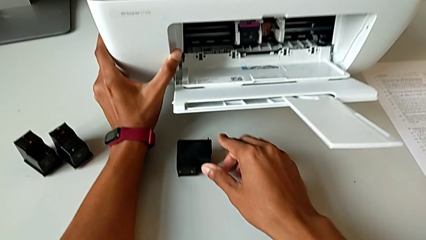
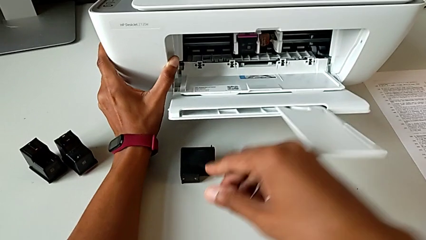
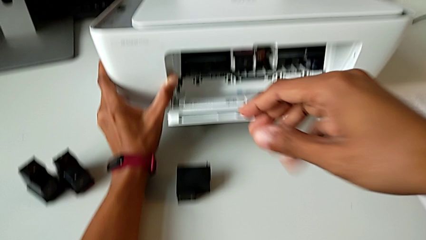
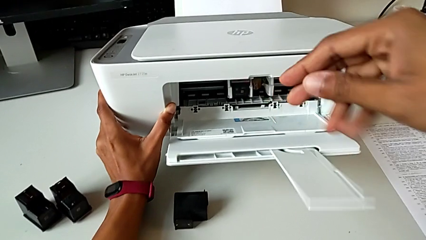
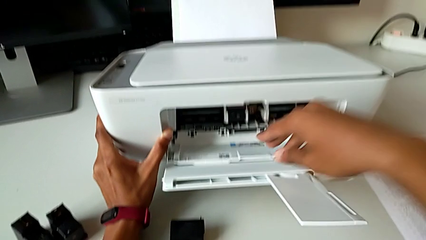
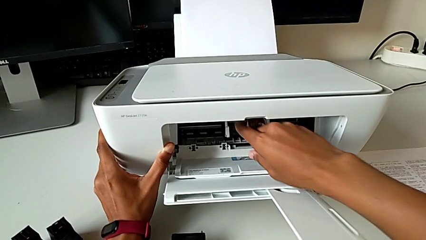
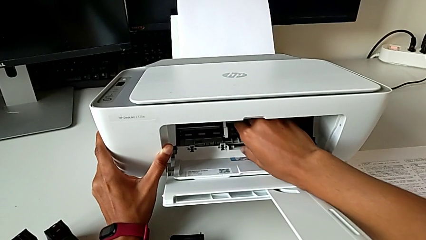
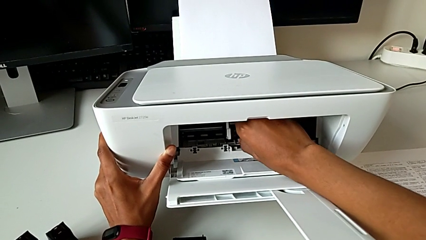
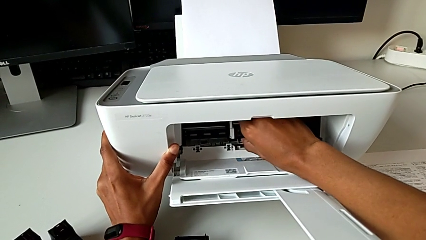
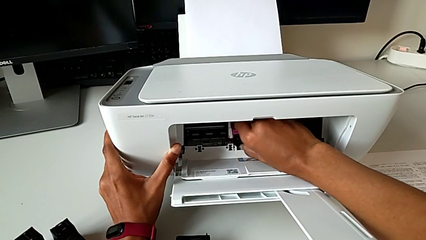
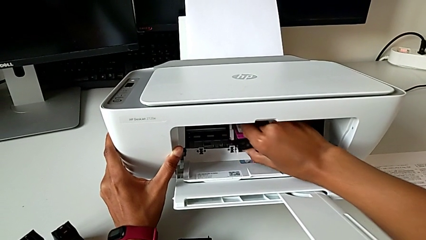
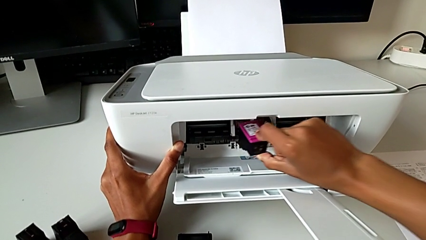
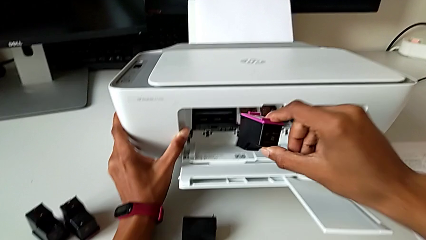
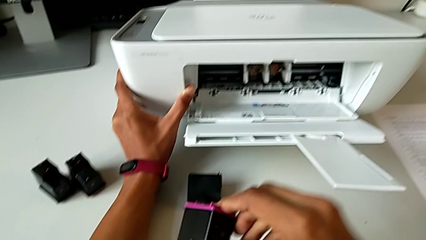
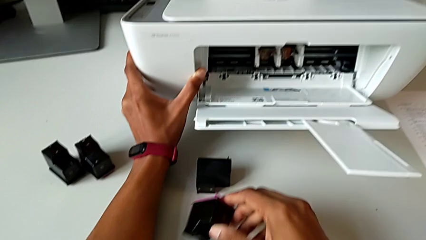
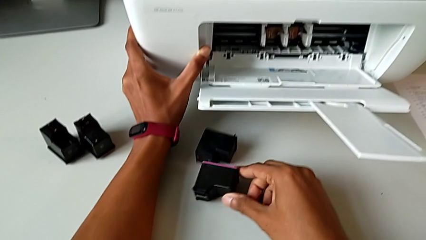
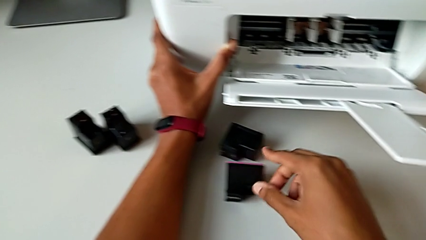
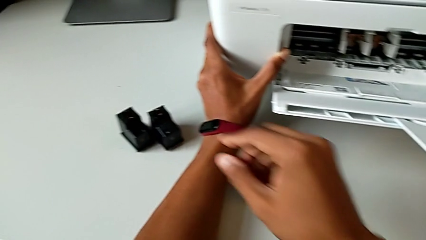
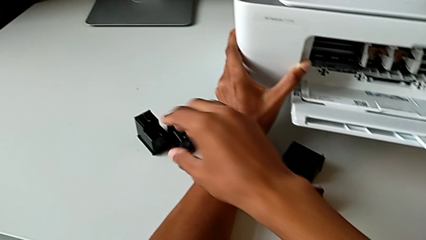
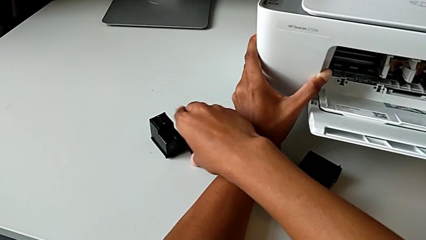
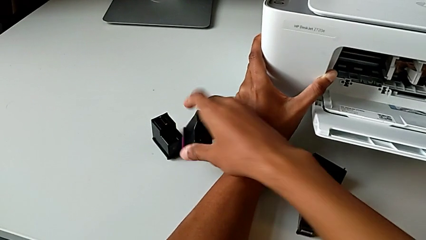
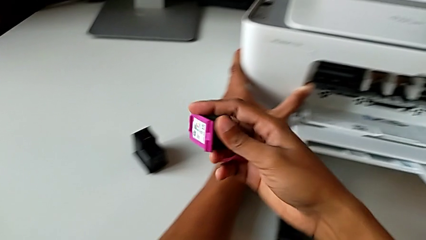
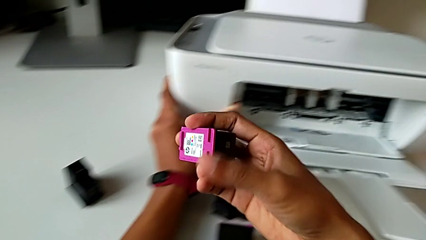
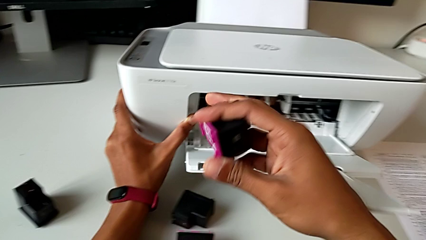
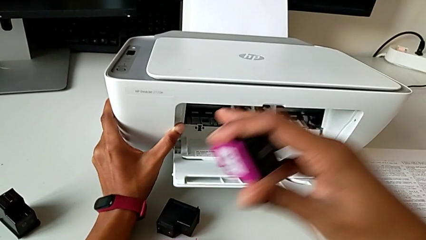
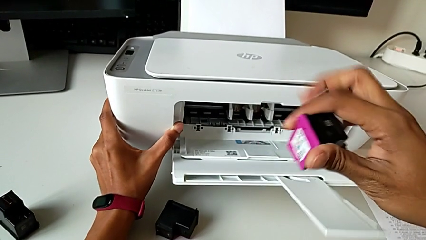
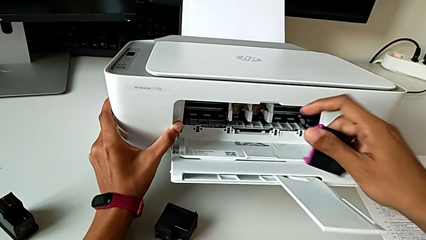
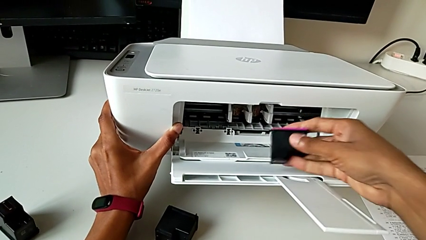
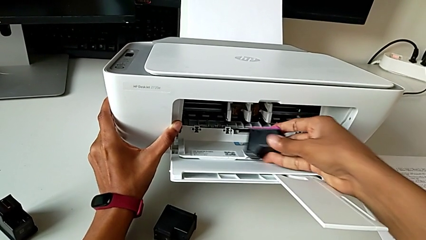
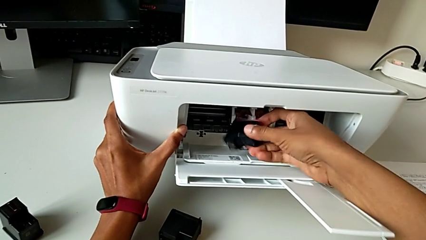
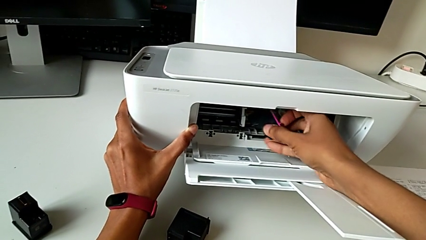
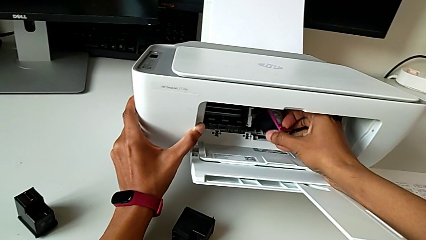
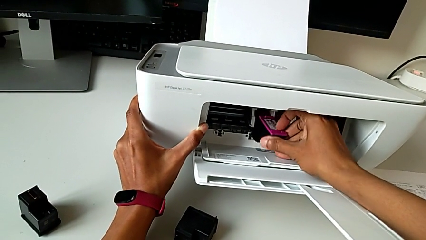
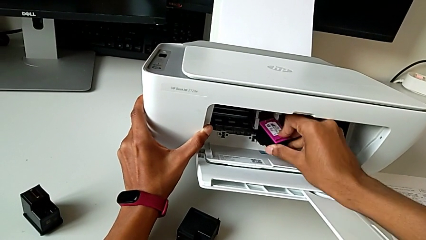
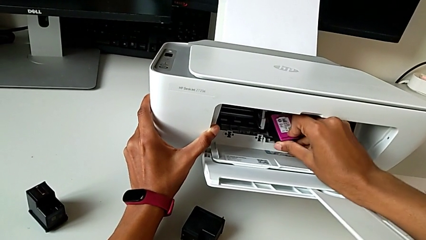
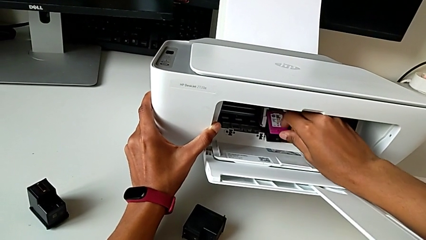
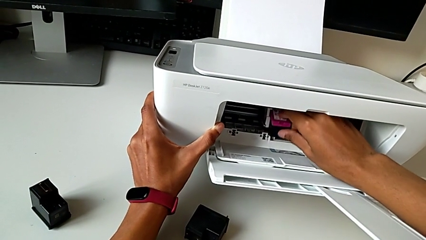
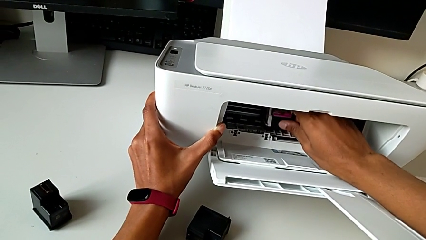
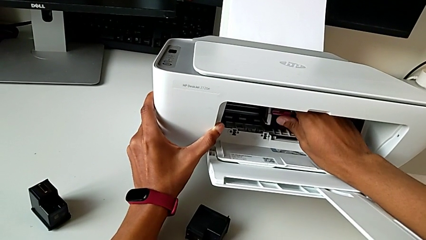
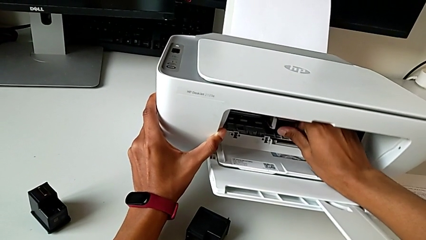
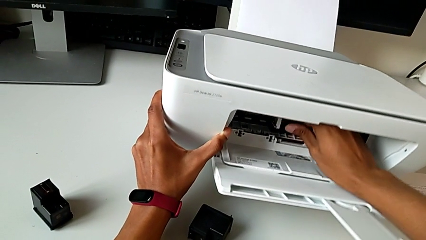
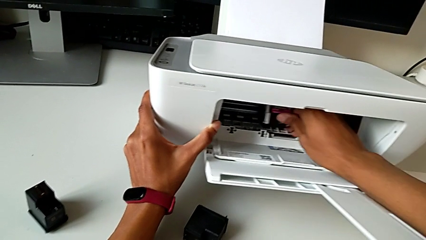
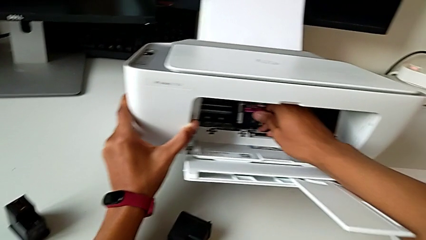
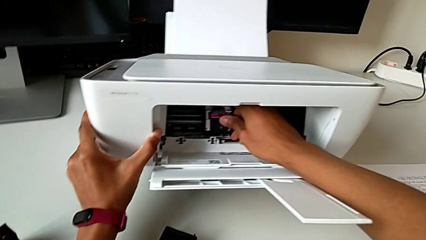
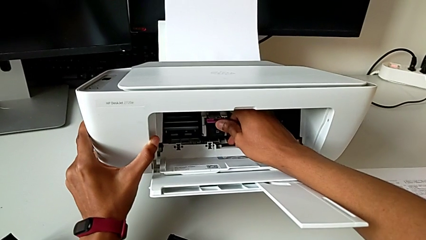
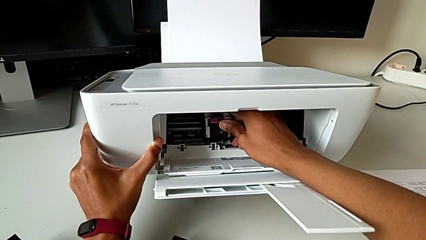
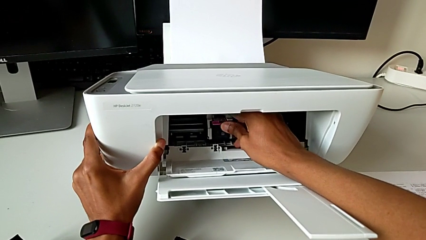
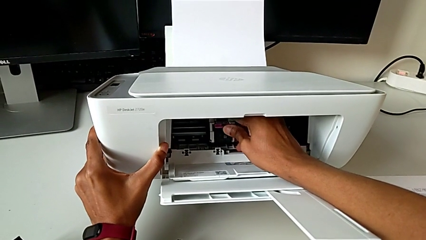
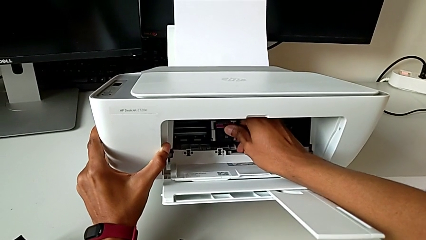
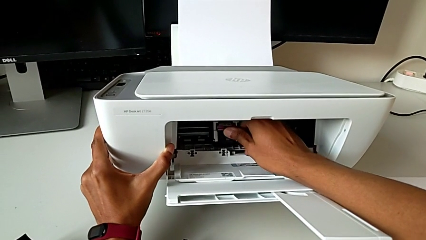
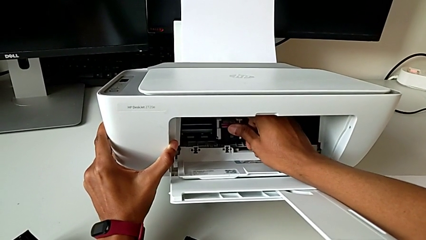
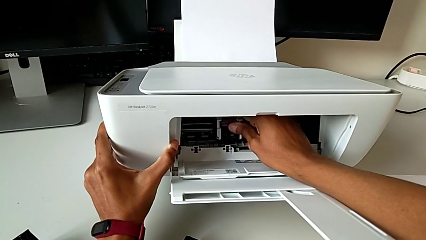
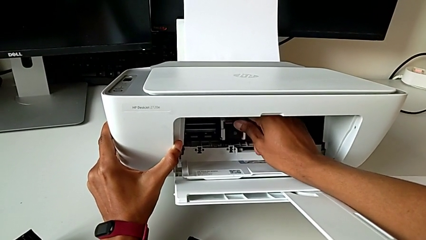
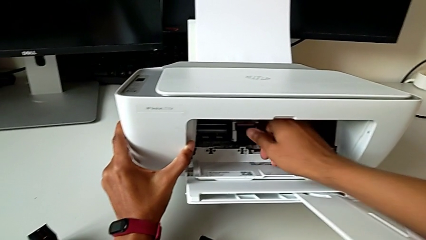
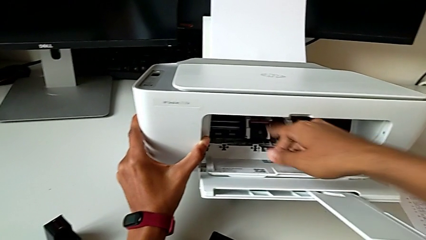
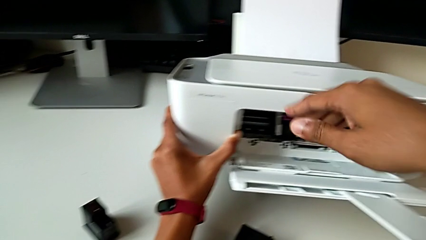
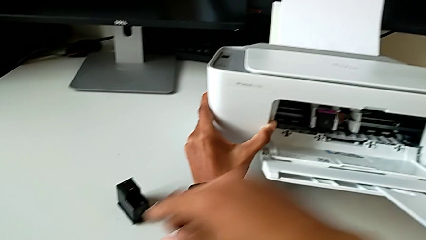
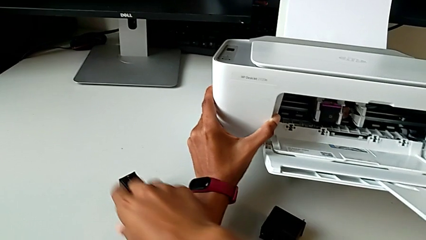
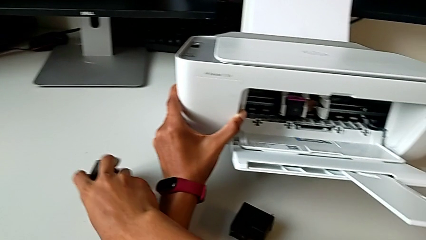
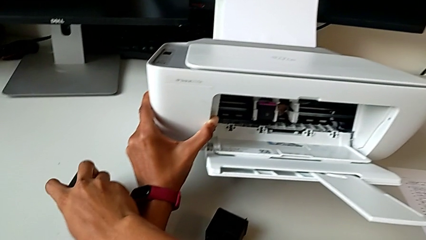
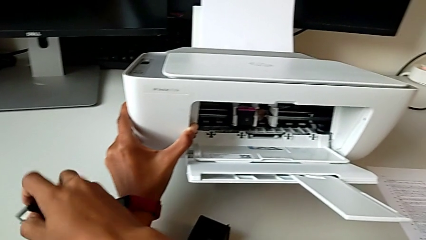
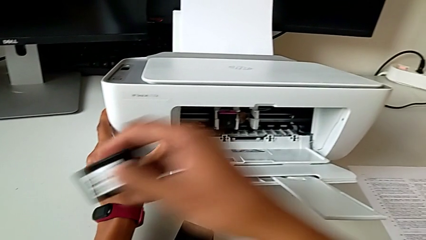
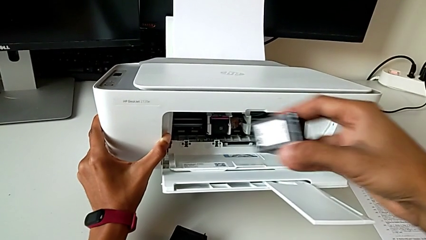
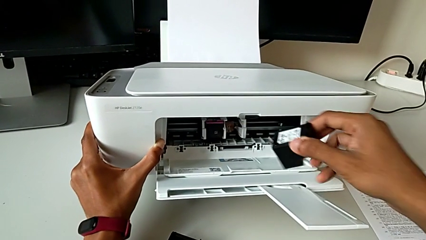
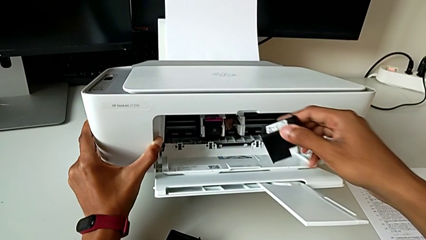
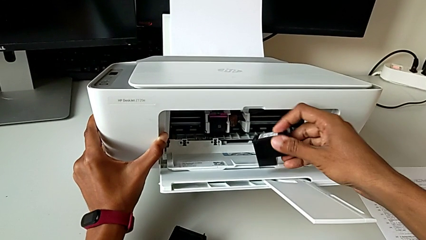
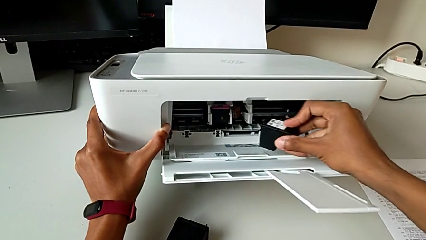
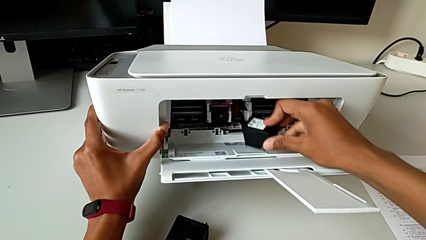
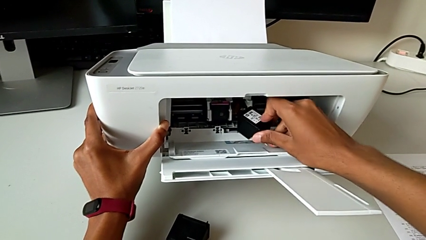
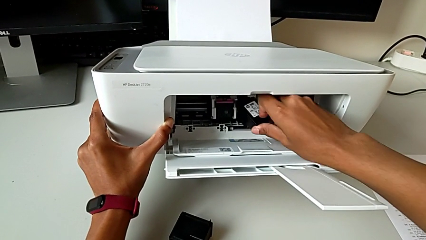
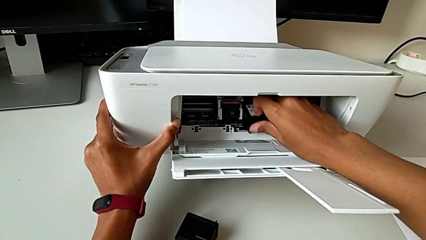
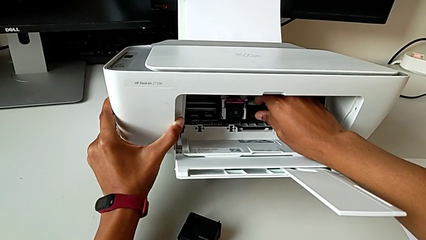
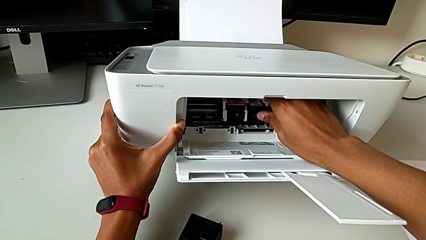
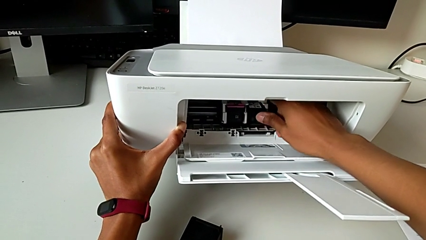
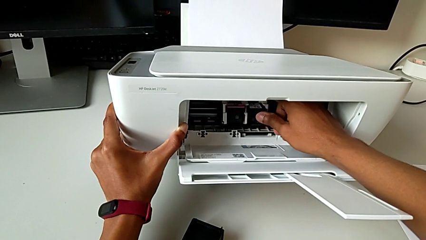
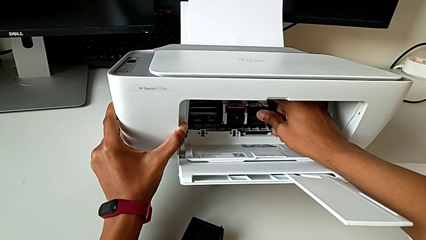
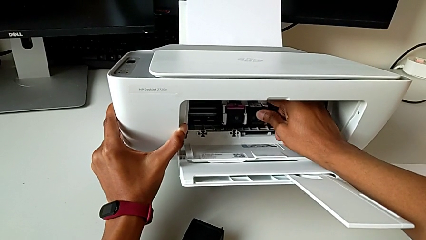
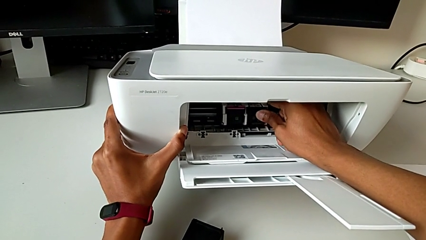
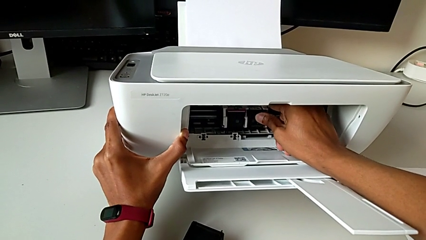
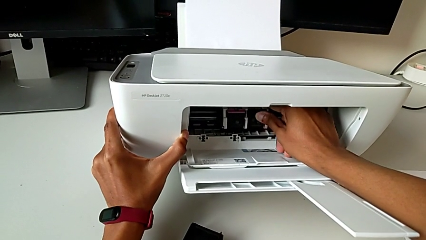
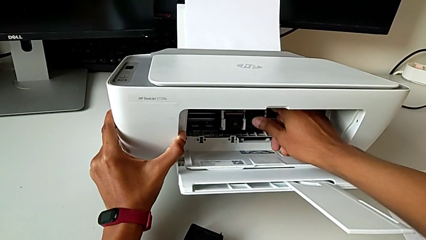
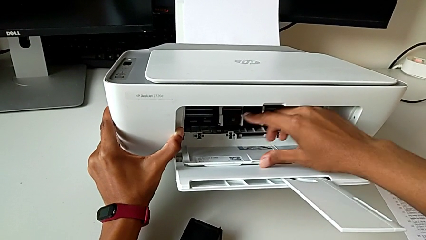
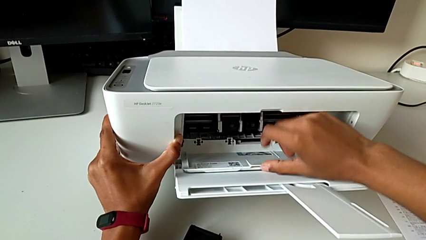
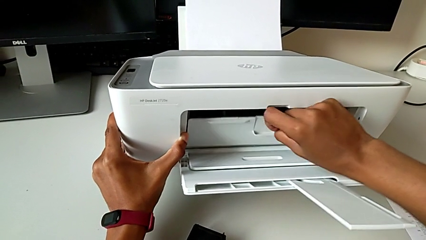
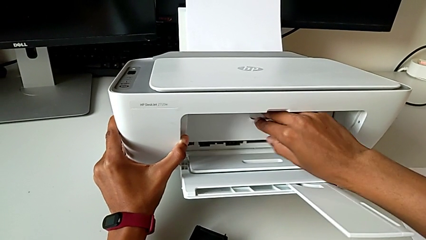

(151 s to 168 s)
The camera wearer is exchanging black and color ink cartridges. They withdraw the left ink cartridge, place the ink cartridge, grab the ink cartridge, insert it, grab the black ink cartridge, insert the ink cartridge and close the cartridge gate.
